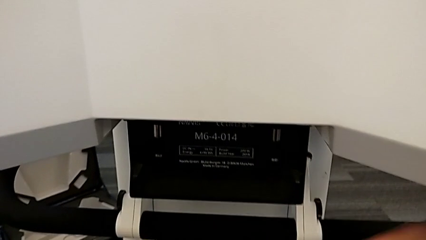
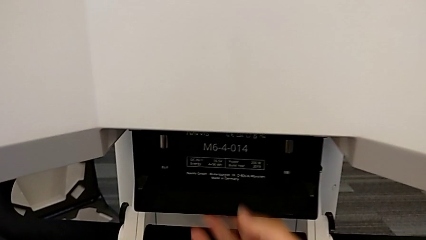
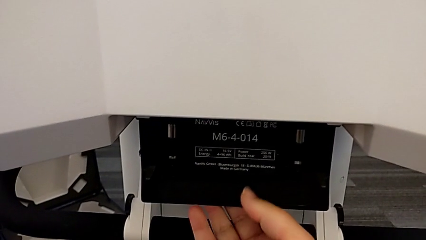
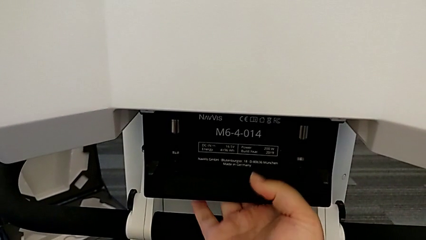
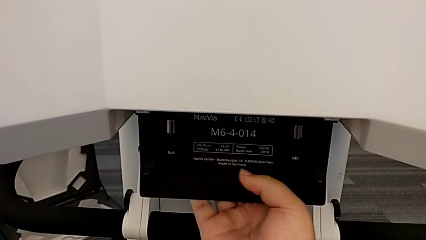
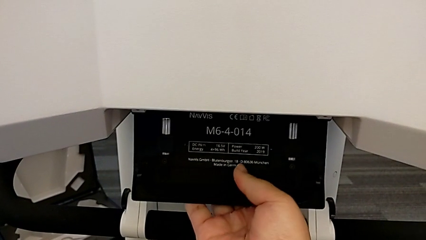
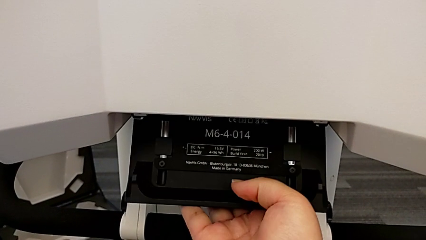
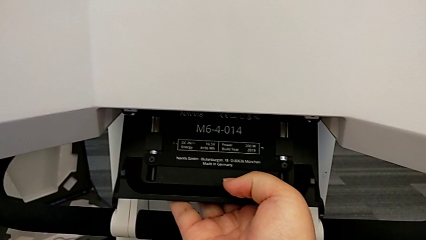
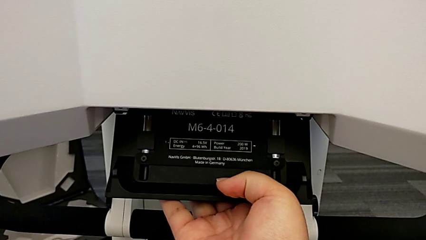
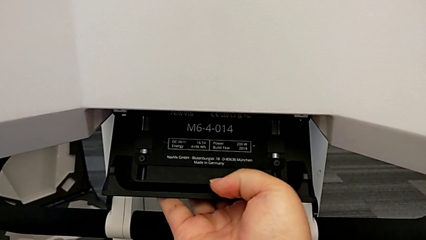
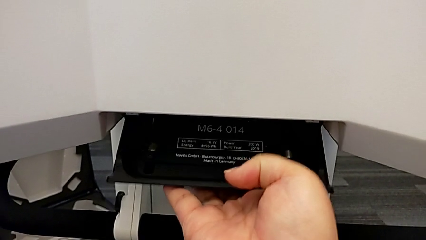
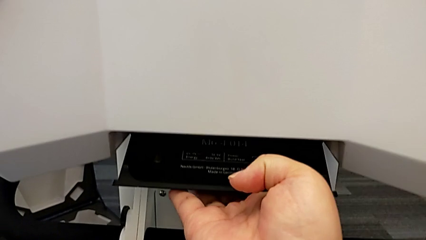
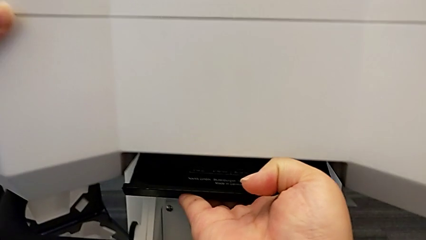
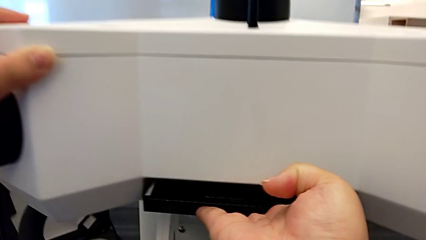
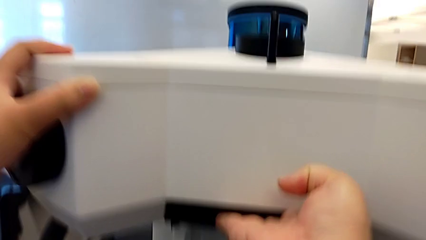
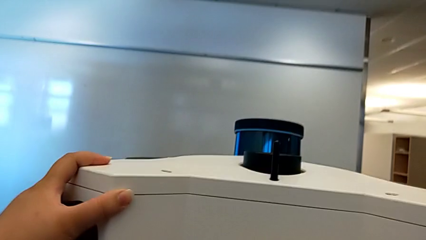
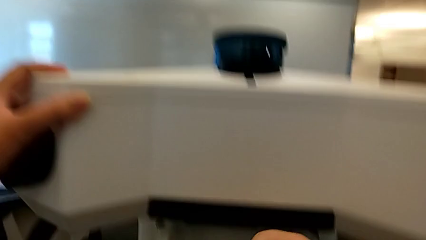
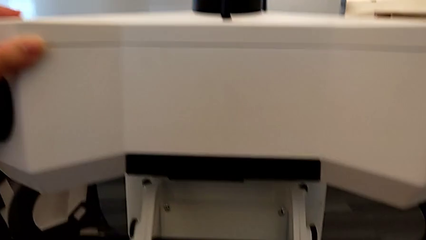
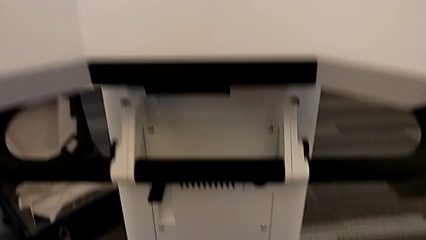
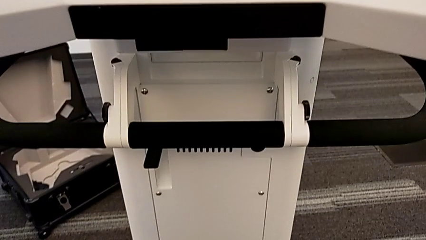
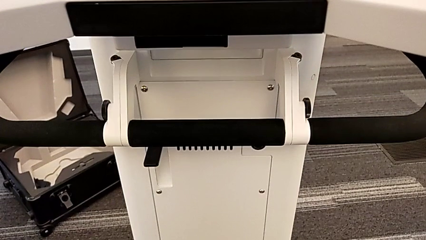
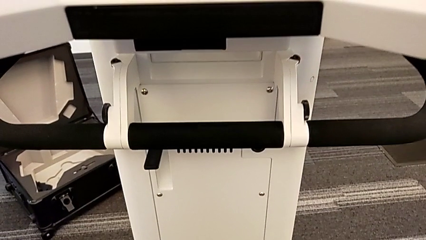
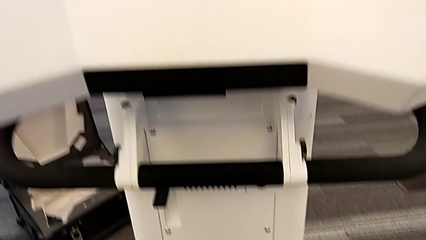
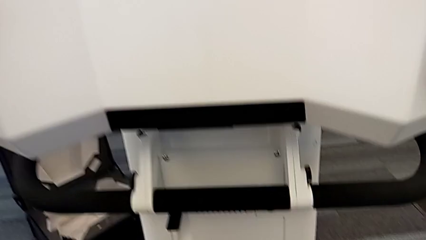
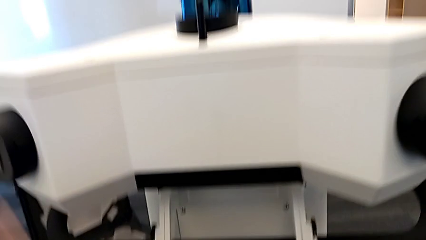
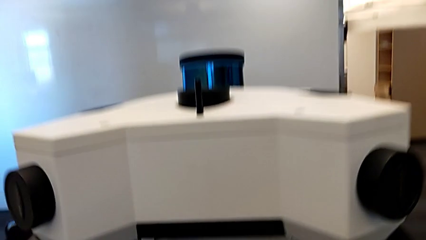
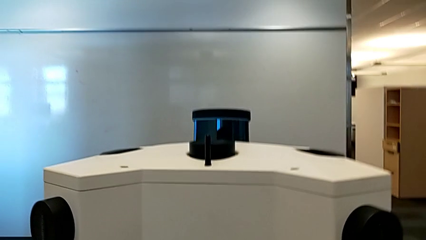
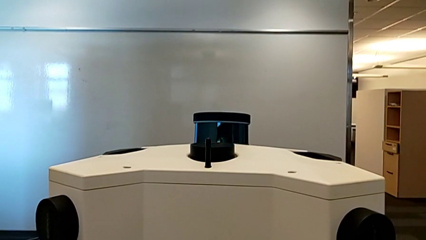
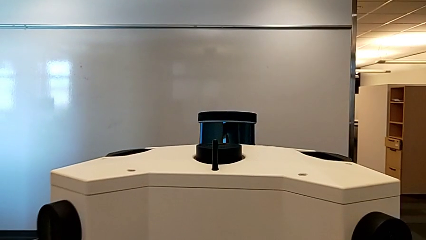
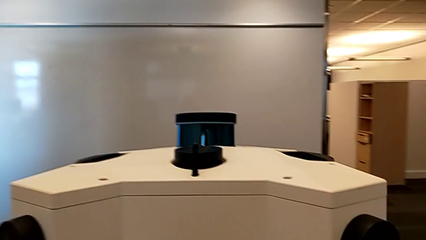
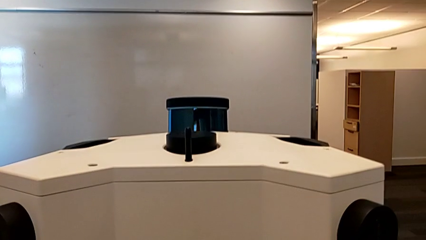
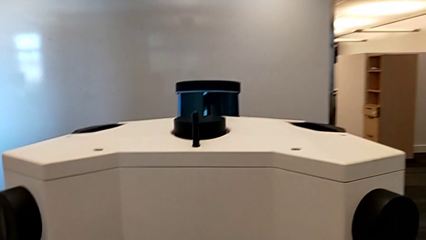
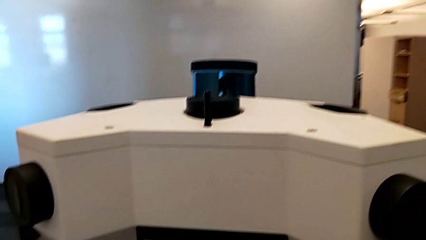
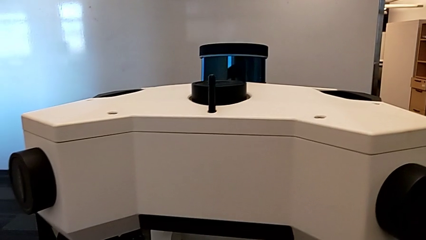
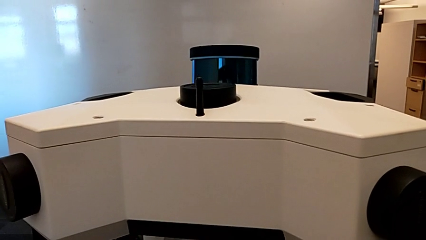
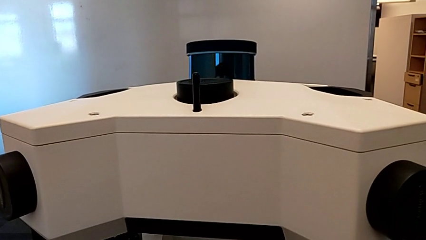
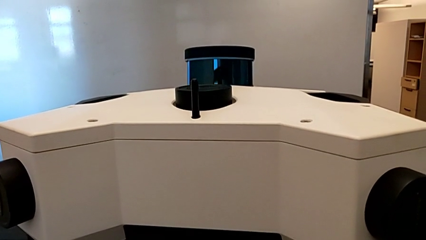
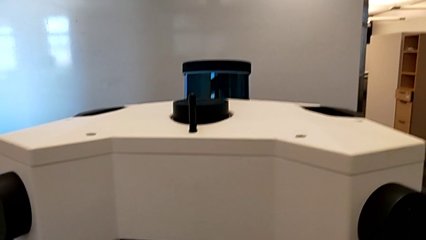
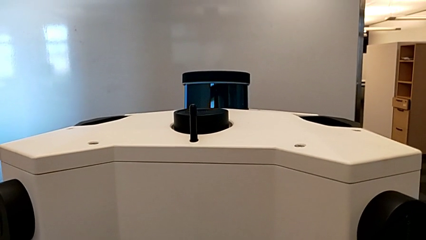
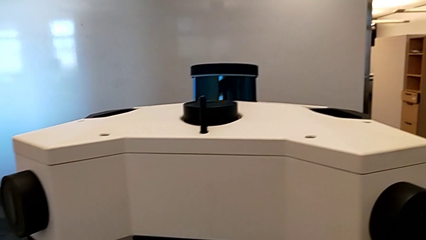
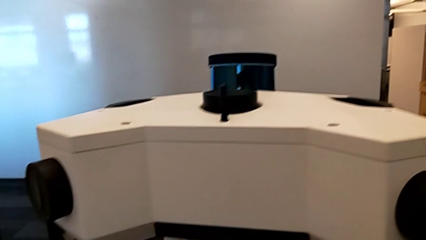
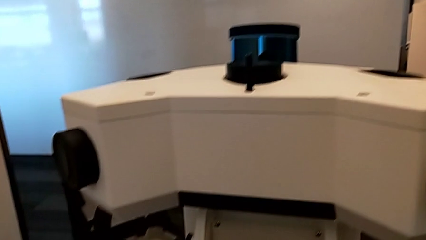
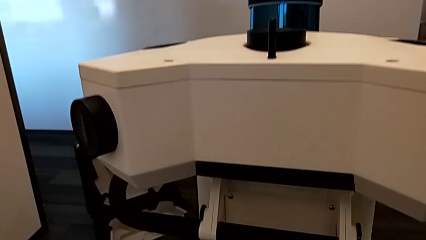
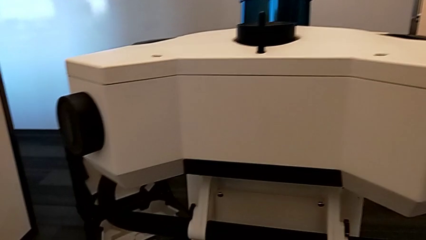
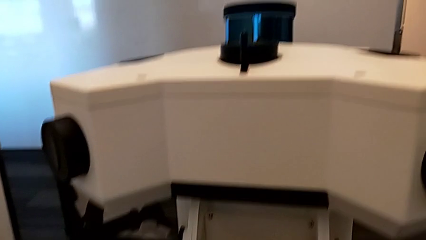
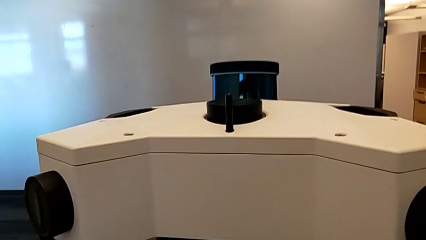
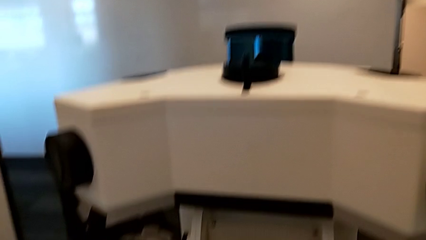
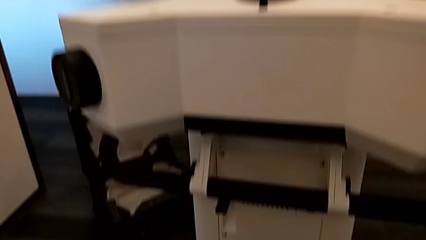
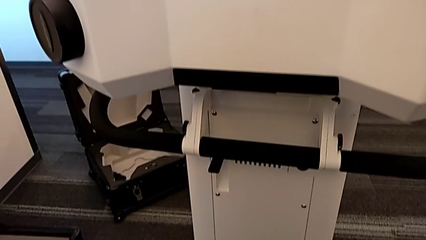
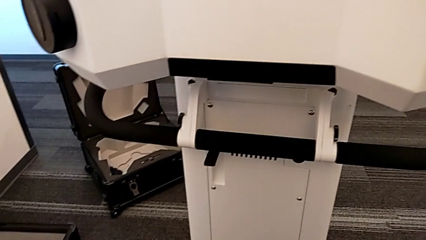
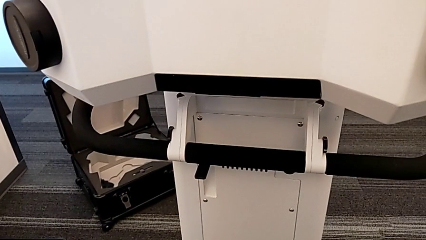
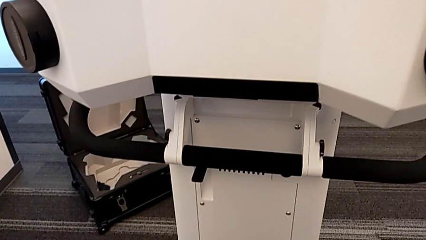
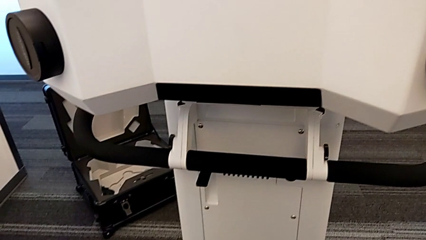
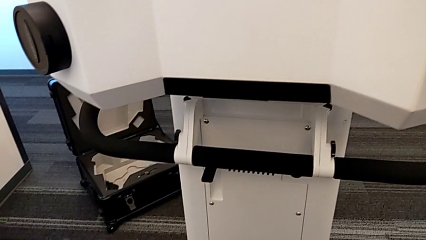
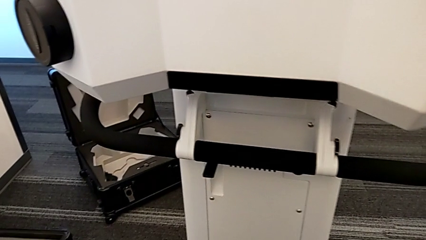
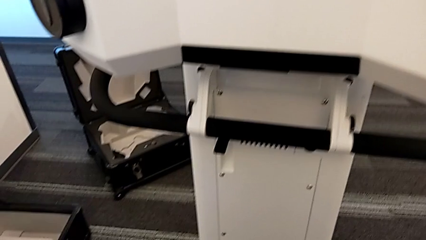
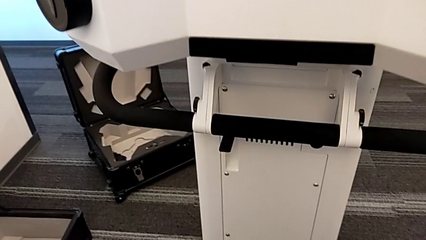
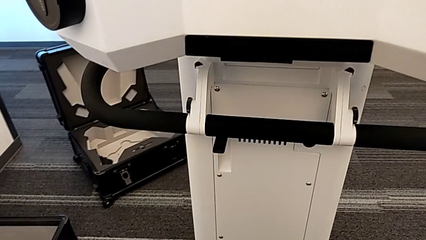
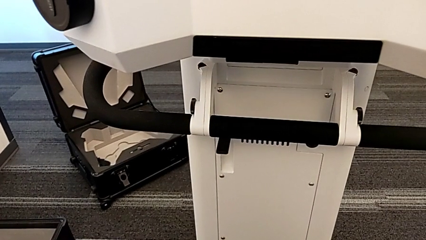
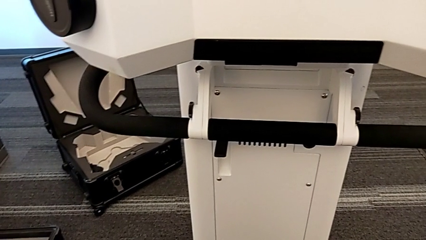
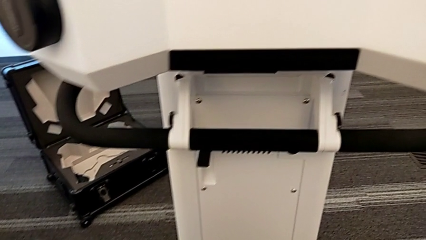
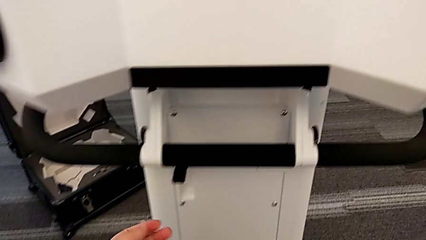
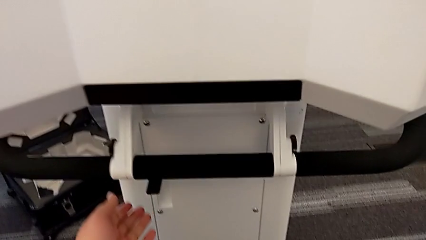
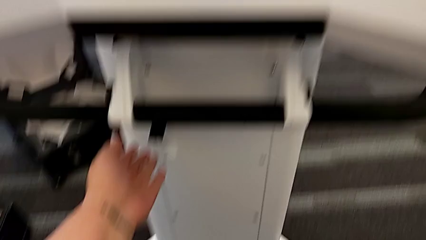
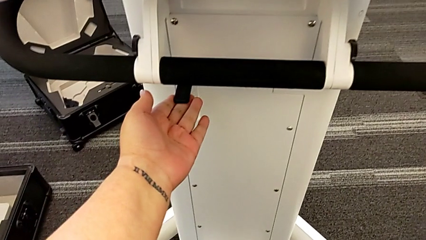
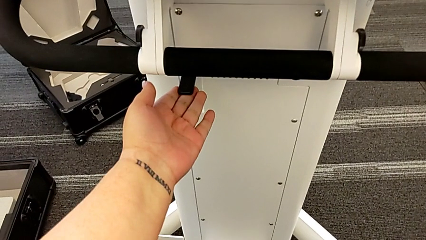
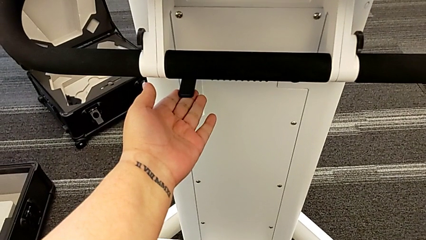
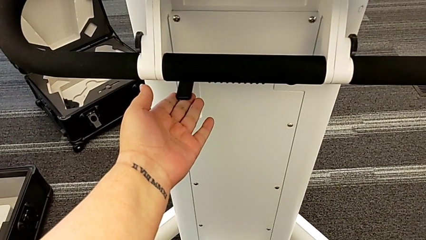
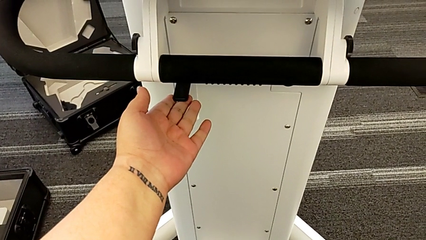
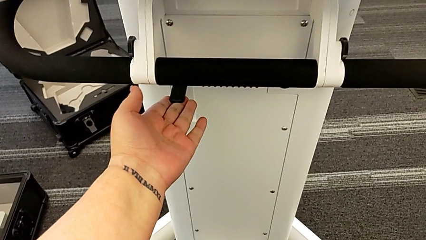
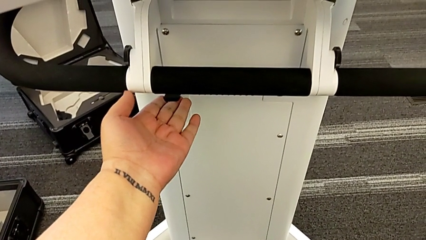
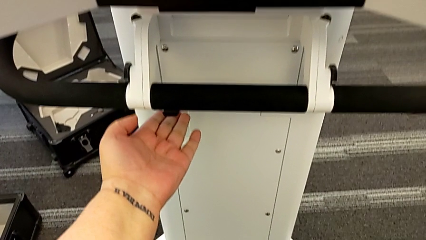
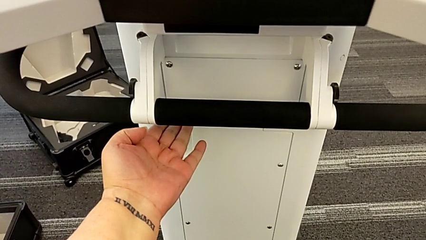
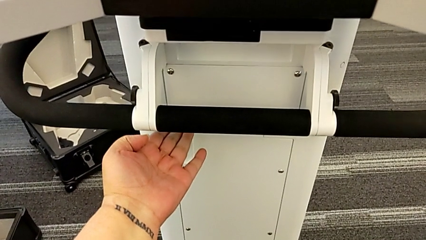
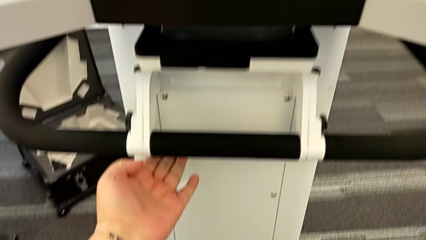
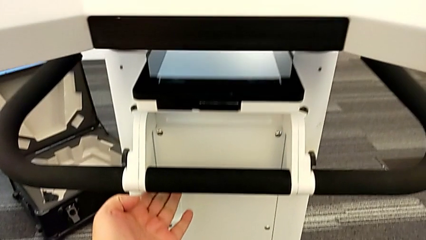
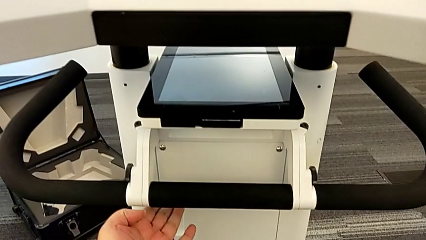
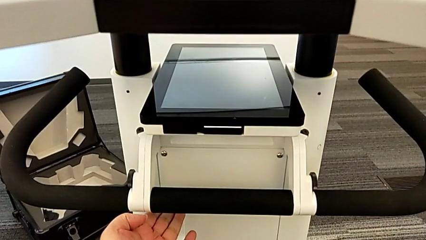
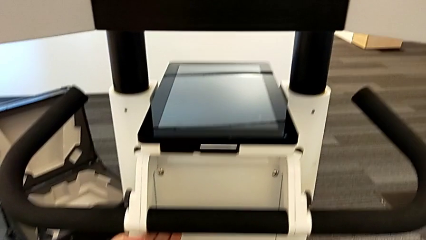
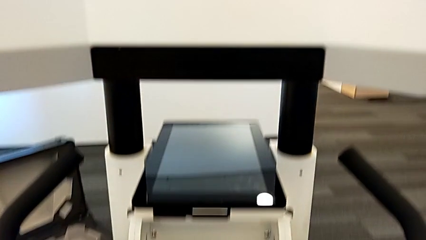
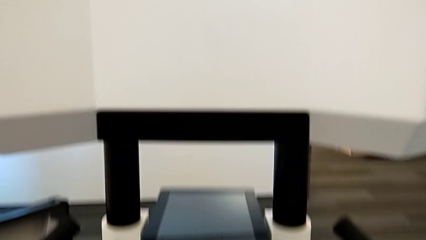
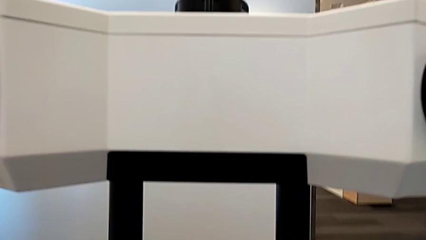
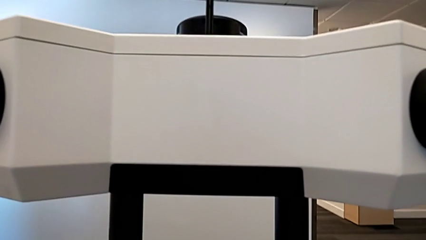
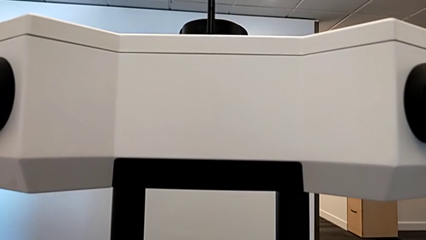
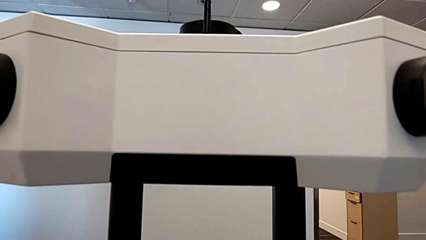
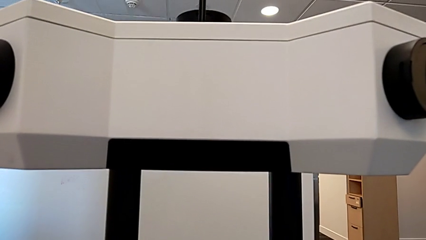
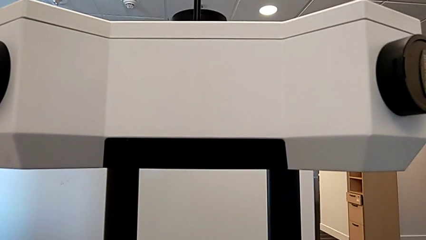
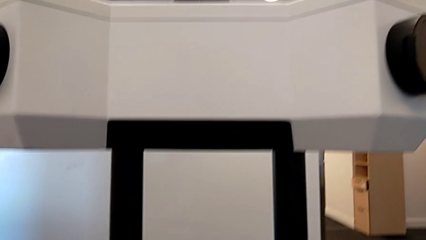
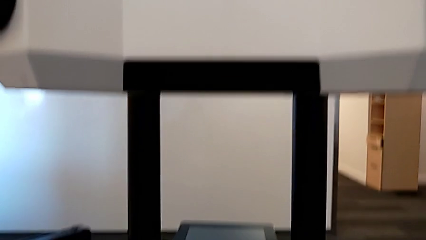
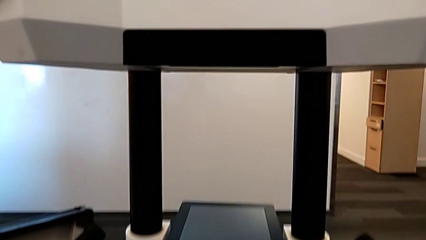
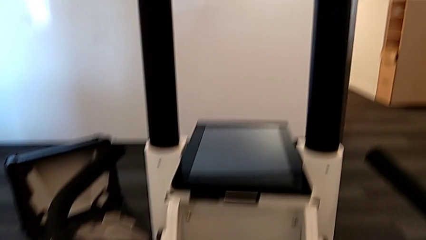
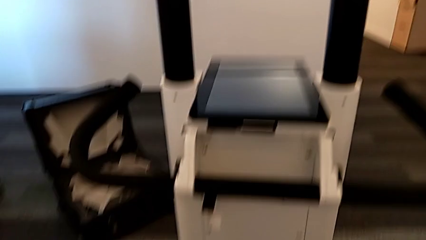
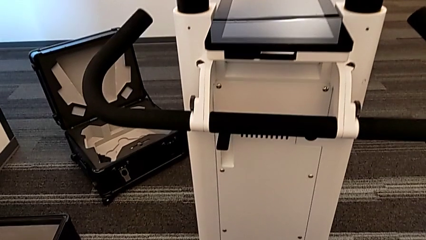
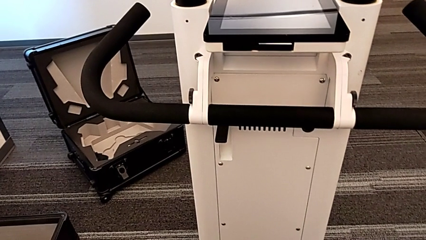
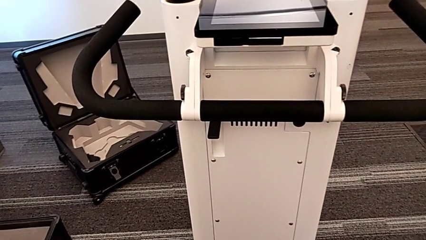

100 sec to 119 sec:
The camera wearer is turning on the Navvi. They grab the M6 head lock, close it, approach the button and push it.
